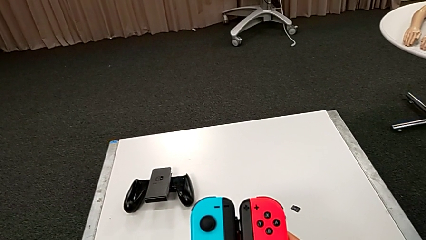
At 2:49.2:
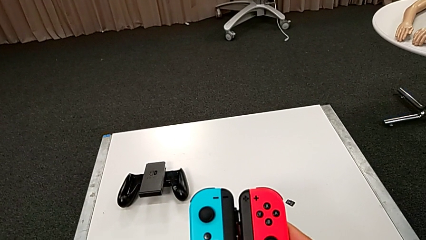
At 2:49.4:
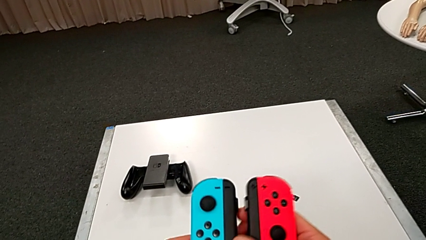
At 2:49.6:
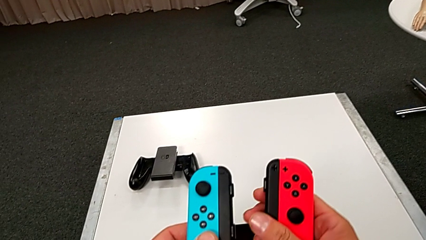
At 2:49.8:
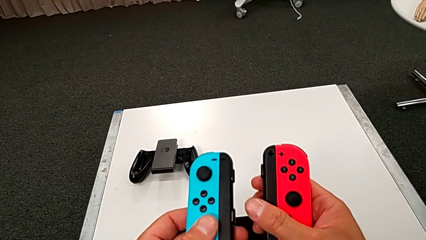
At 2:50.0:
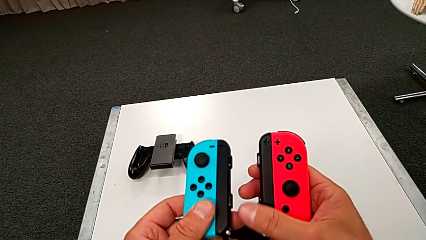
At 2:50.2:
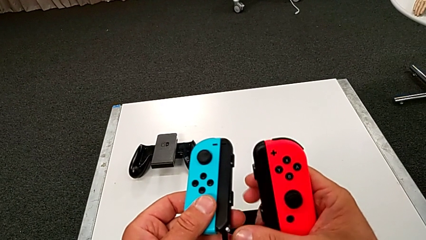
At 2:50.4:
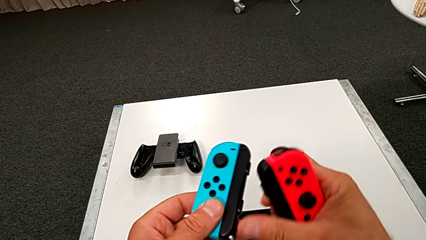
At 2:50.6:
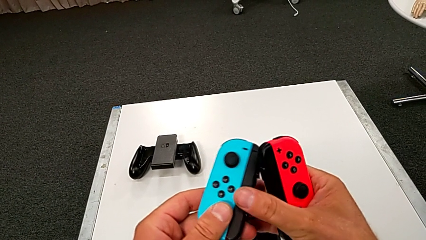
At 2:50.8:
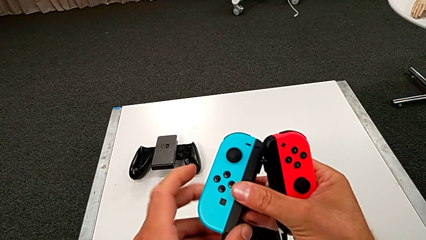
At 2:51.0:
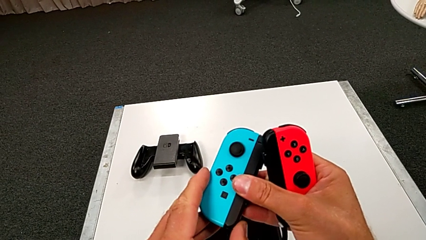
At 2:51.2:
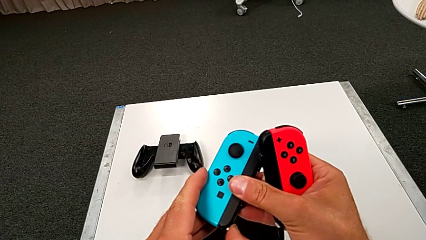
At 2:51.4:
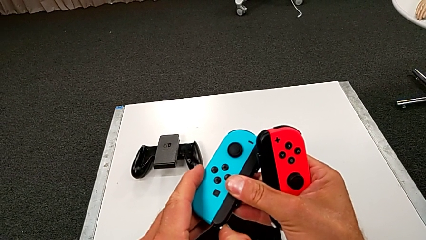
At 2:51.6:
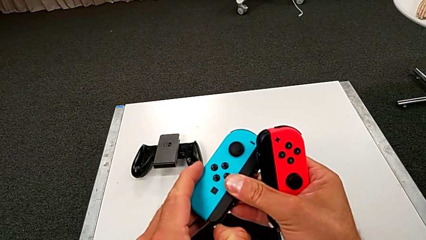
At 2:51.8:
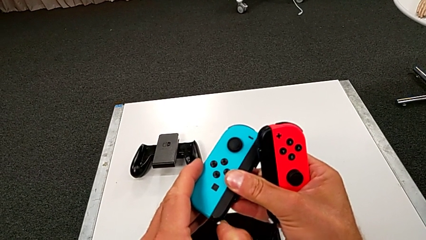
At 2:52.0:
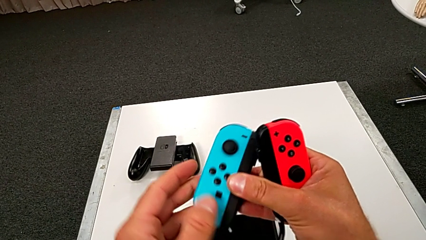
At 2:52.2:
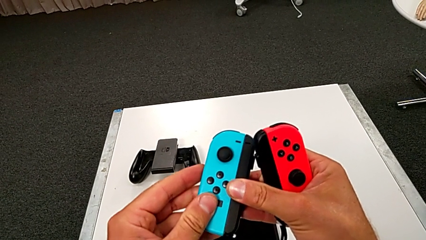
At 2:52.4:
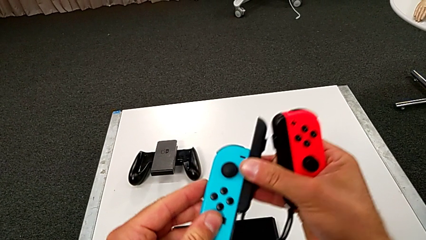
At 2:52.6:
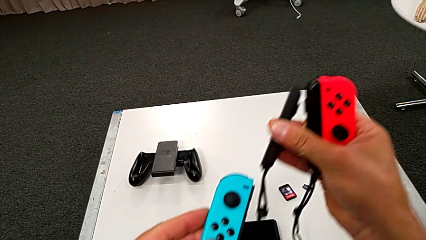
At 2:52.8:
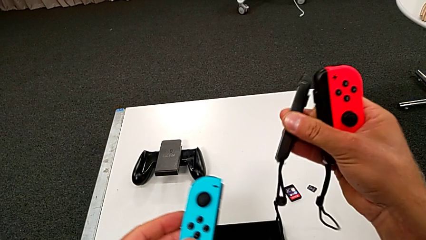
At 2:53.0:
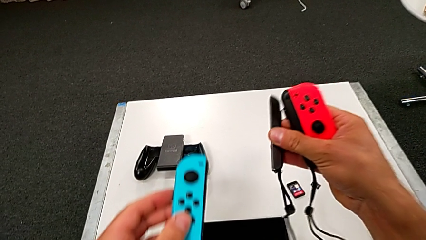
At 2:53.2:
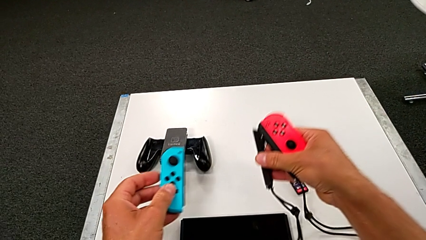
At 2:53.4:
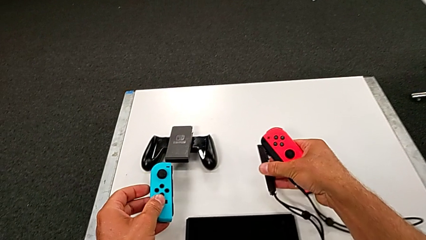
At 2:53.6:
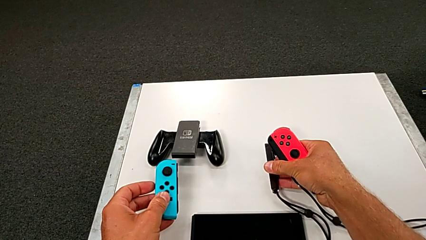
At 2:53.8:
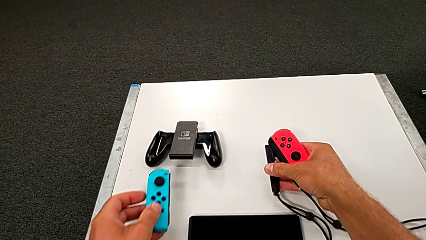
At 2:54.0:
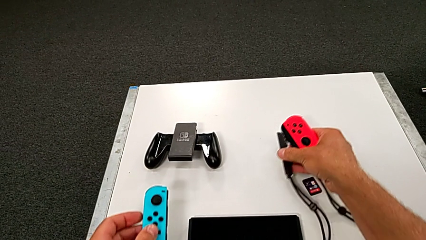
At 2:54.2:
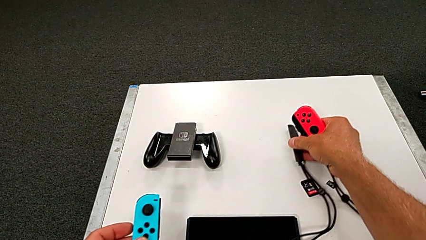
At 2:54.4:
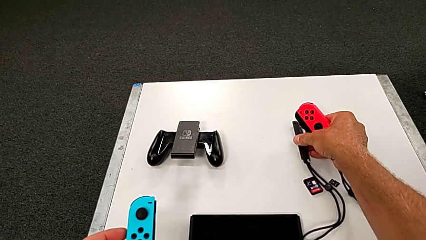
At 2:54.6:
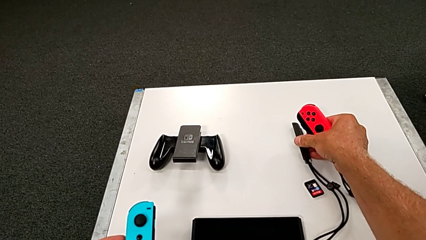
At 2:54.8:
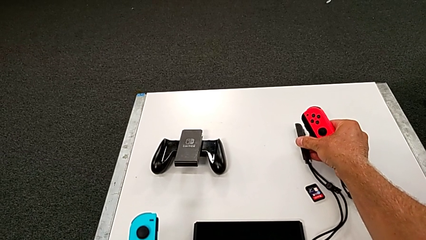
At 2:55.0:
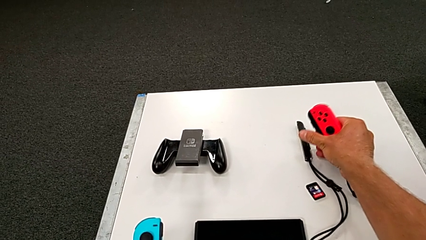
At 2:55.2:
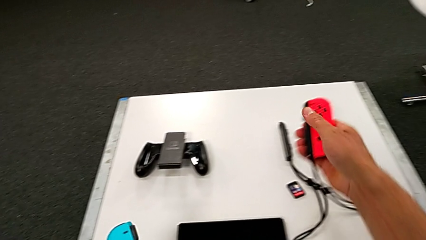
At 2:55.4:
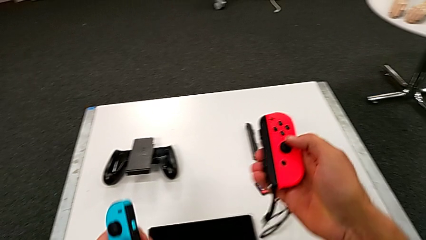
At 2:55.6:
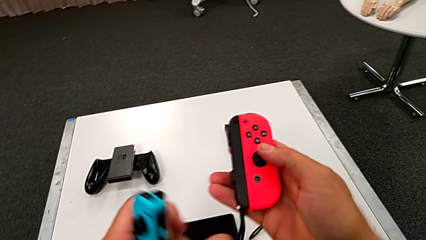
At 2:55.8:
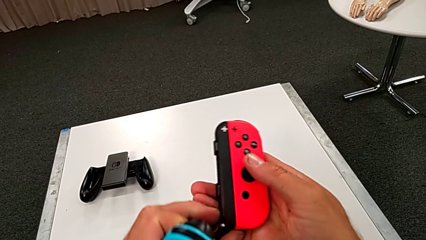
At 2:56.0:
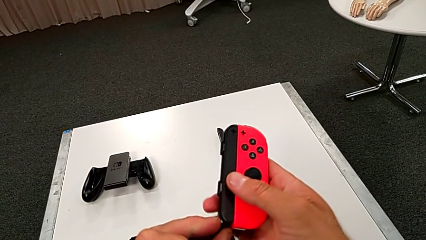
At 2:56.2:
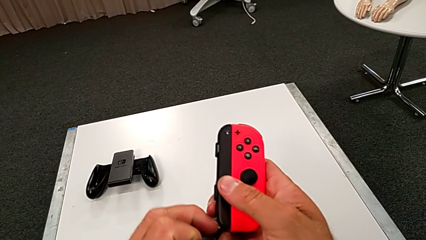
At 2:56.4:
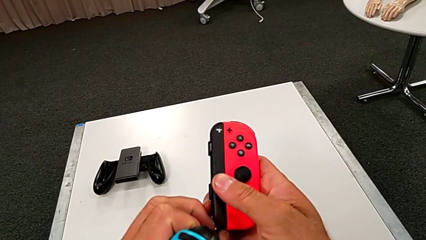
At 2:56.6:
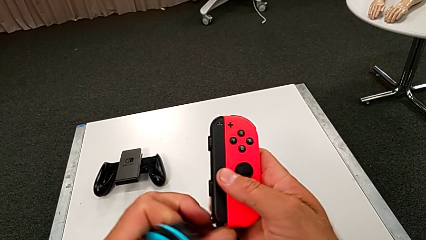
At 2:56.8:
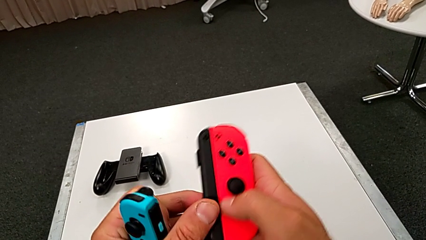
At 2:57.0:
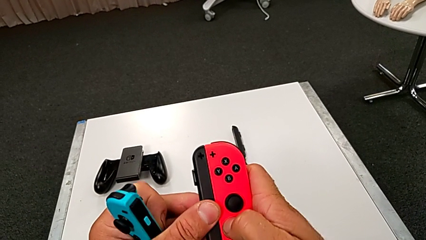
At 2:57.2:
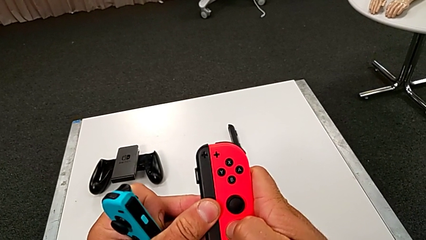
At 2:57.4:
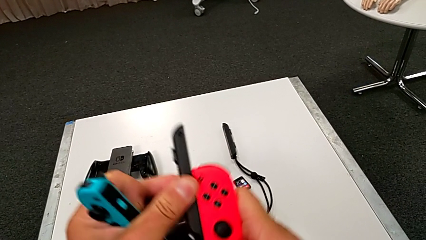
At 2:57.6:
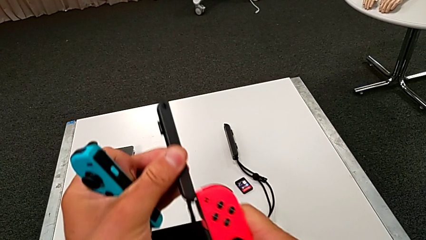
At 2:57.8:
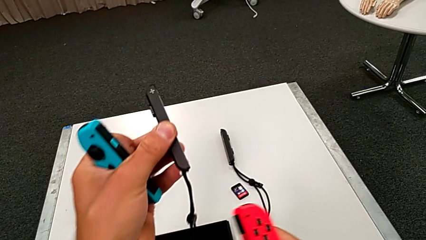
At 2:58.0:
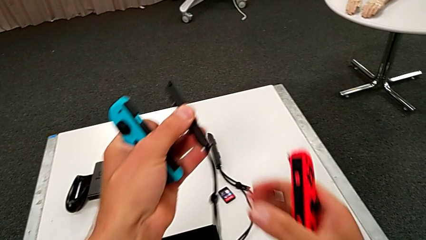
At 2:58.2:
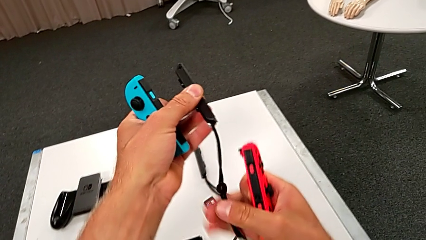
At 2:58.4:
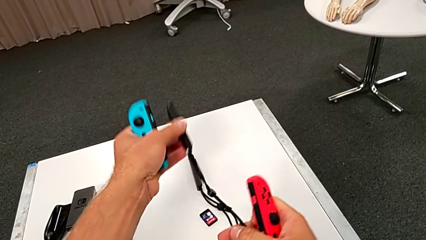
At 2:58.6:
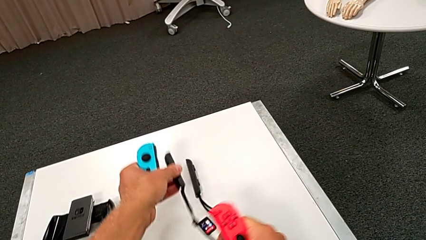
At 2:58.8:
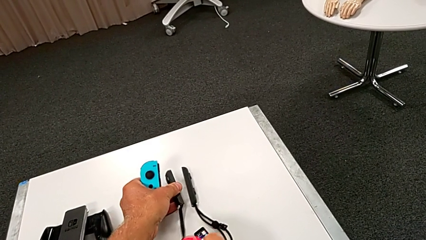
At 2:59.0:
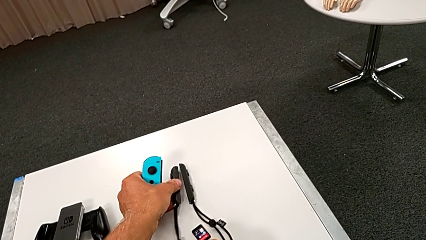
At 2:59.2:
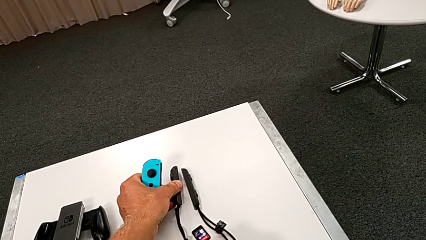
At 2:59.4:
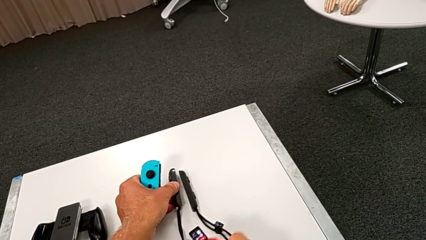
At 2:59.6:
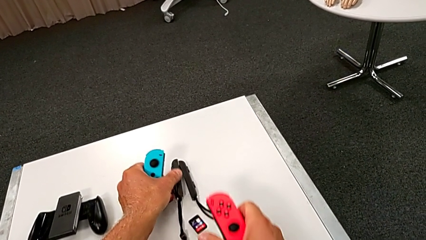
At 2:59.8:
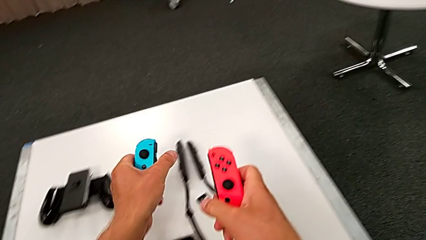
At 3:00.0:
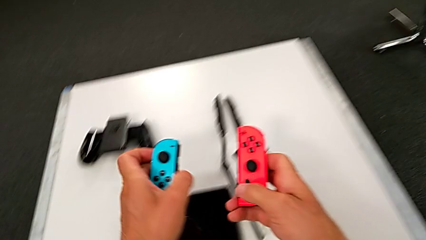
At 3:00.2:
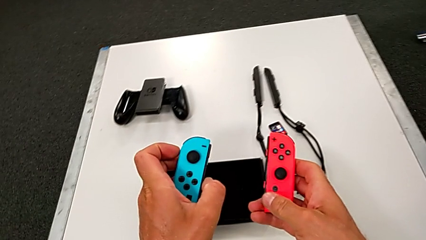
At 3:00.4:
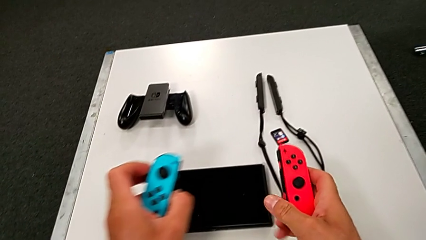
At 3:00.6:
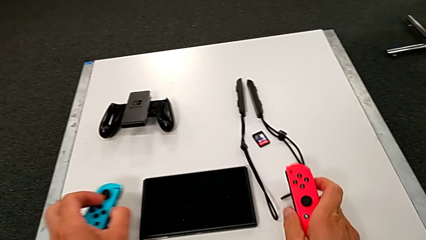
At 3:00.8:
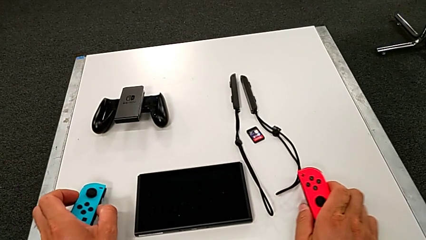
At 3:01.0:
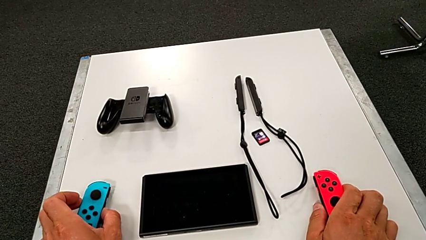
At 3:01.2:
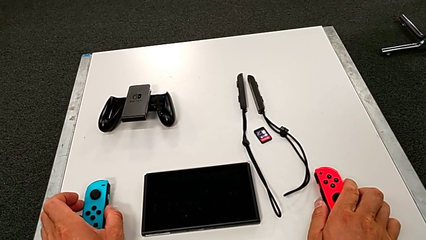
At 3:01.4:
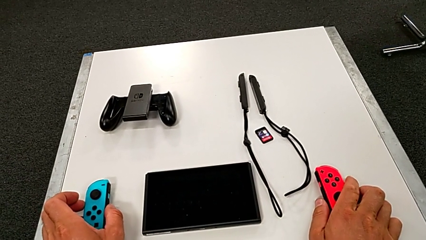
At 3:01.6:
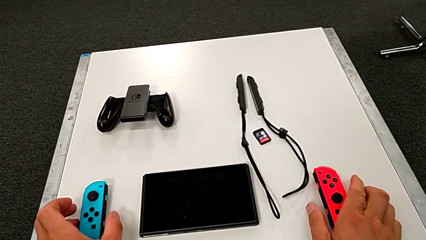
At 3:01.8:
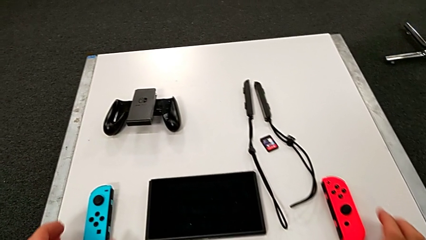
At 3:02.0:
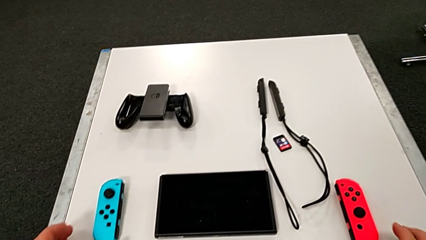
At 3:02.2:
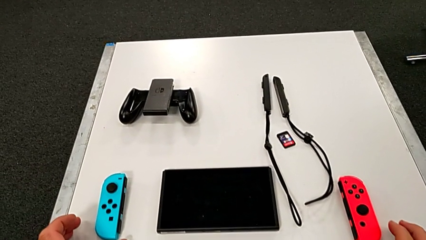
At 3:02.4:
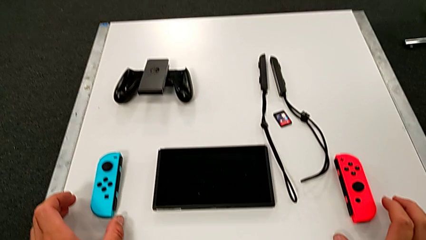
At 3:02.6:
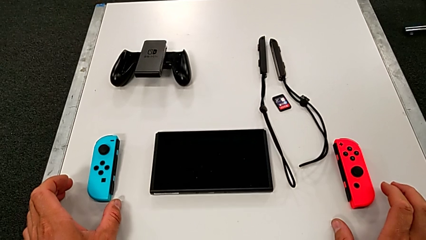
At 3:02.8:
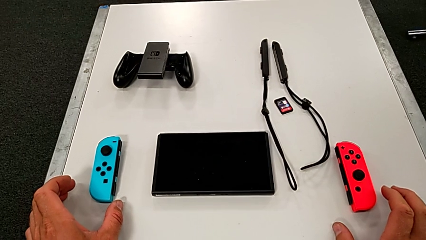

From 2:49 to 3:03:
The camera wearer disassembles the blue and red controllers from the joy straps. They unlock the white Joy-Con strap lock, disassemble the blue Joy-Con controller, unlock the white Joy-Con strap lock, disassemble the red Joy-Con controller and drop both Joy-Con controllers.

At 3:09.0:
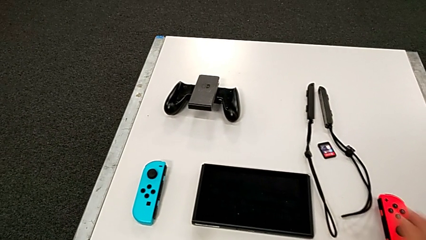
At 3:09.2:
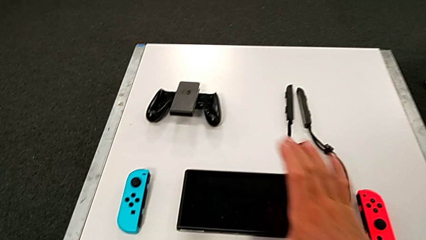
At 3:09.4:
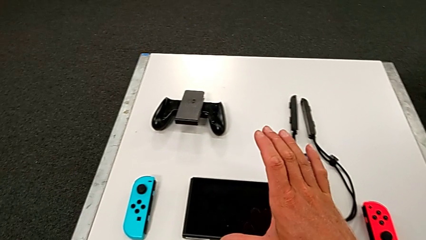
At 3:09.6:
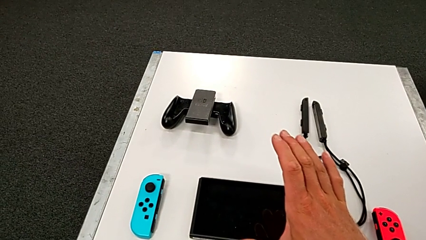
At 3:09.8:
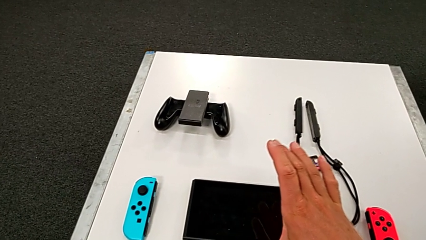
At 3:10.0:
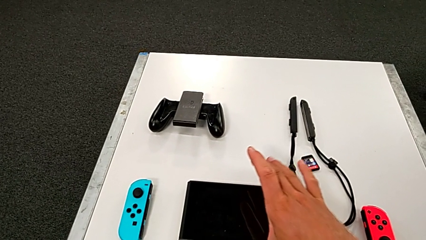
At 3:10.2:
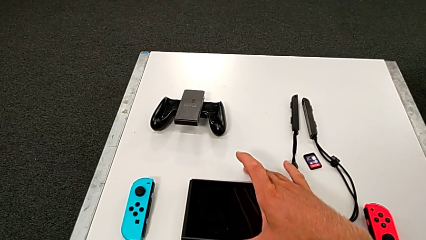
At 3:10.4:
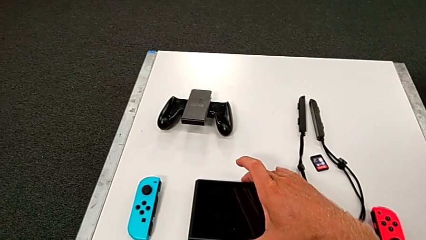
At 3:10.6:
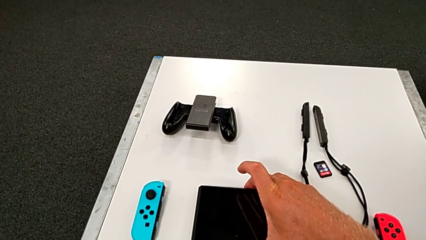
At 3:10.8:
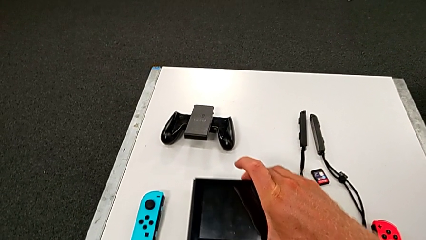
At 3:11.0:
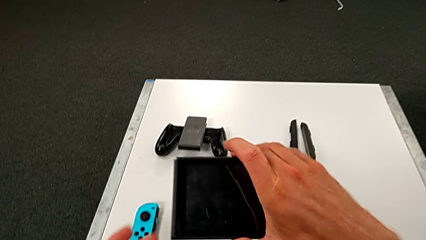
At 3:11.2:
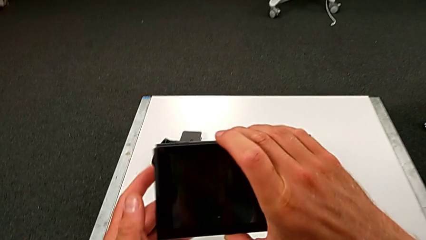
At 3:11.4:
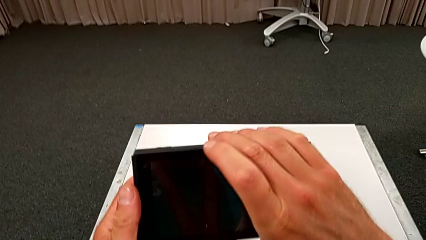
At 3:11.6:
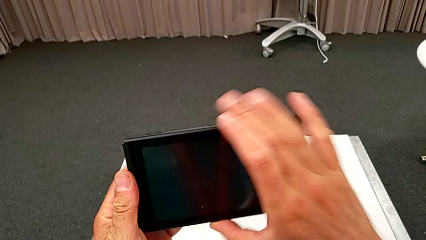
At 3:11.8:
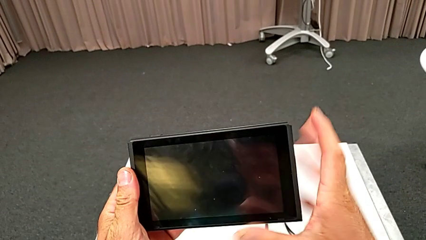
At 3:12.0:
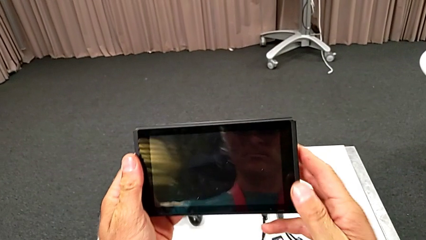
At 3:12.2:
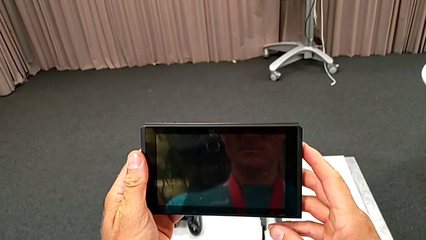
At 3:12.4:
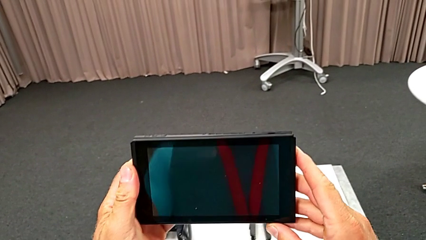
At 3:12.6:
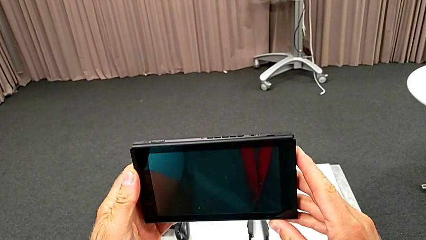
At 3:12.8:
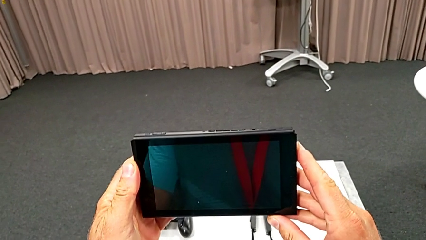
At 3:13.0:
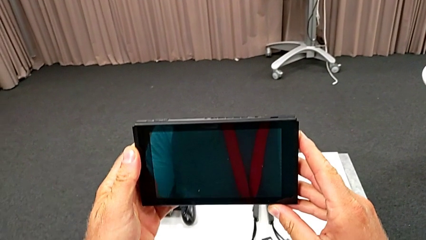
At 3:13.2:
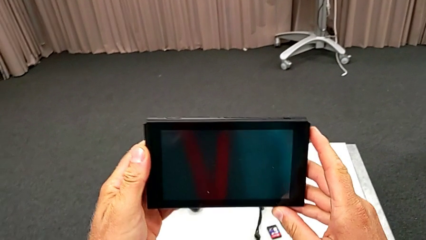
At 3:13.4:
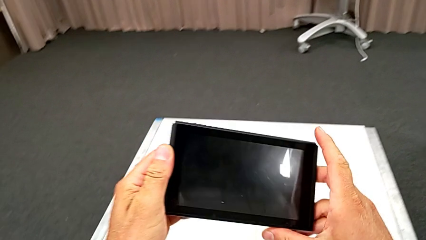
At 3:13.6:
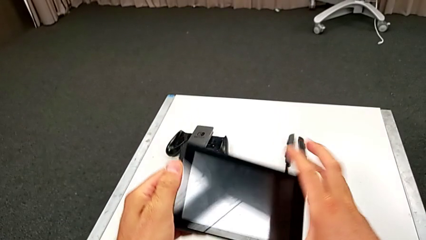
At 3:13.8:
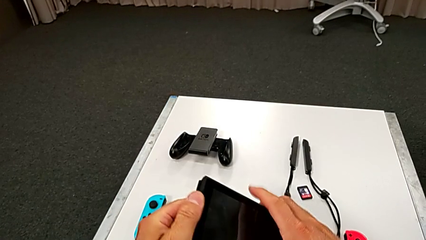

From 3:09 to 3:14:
The camera wearer is pulling out the bottom kickstand of the pad. They grab the black Nintendo Switch.
